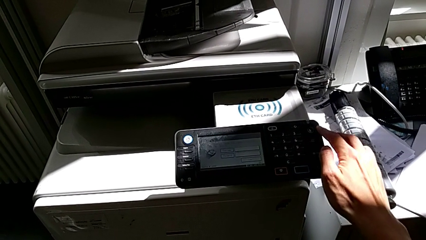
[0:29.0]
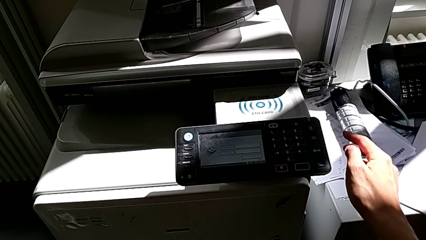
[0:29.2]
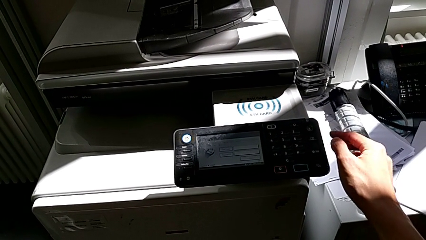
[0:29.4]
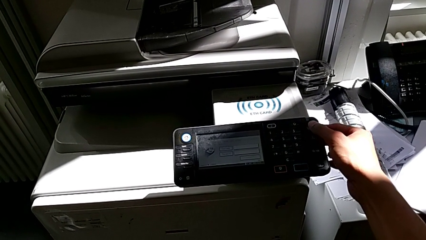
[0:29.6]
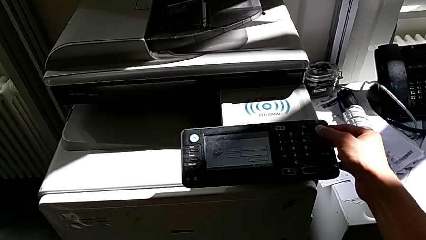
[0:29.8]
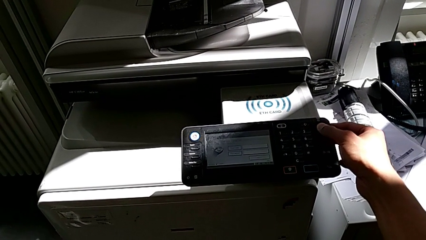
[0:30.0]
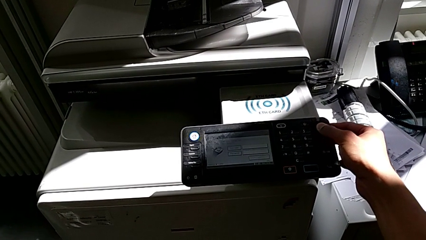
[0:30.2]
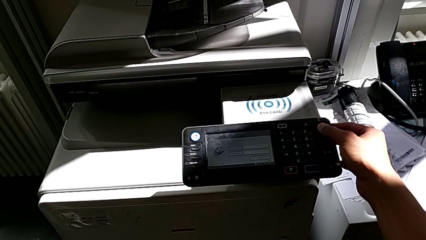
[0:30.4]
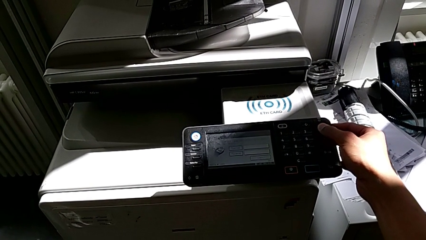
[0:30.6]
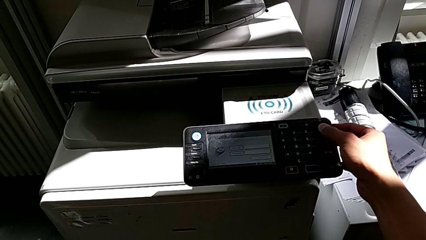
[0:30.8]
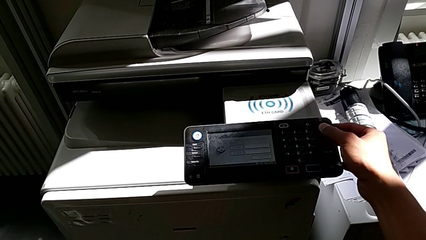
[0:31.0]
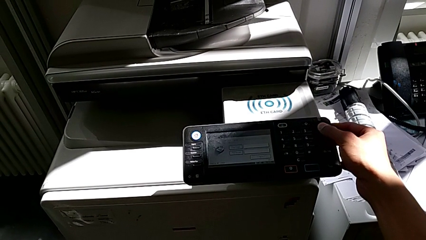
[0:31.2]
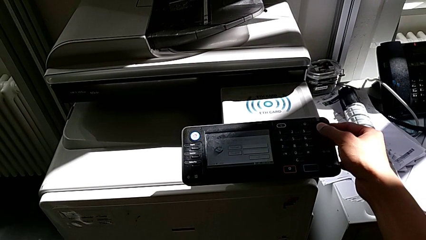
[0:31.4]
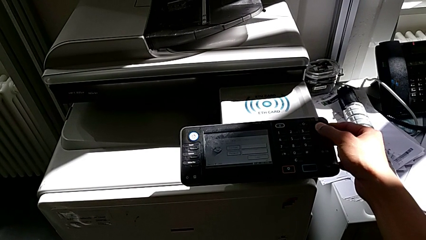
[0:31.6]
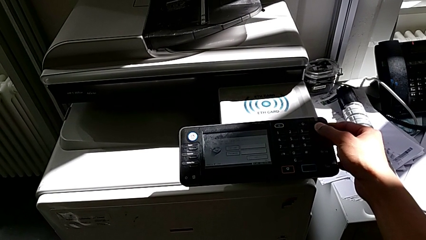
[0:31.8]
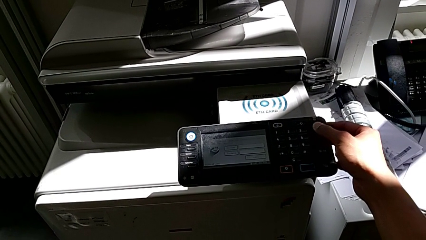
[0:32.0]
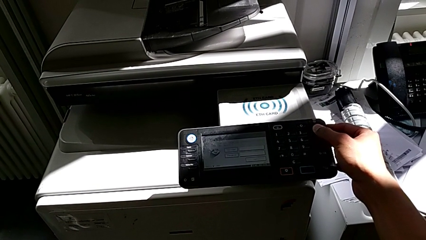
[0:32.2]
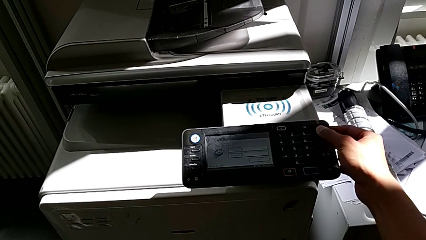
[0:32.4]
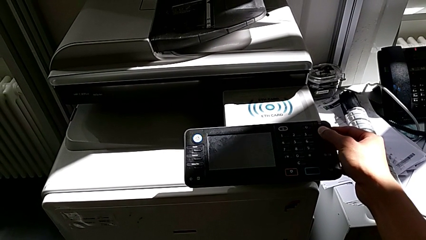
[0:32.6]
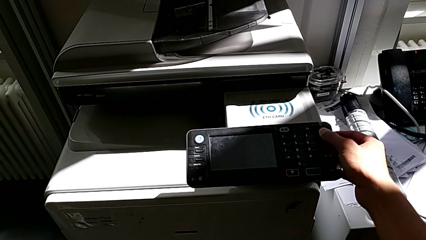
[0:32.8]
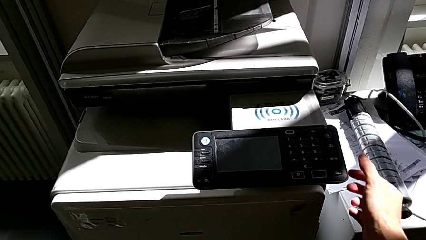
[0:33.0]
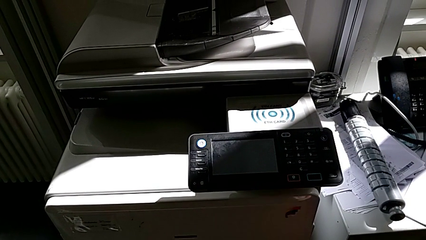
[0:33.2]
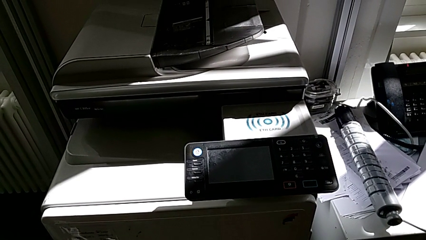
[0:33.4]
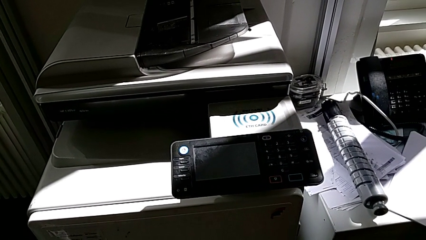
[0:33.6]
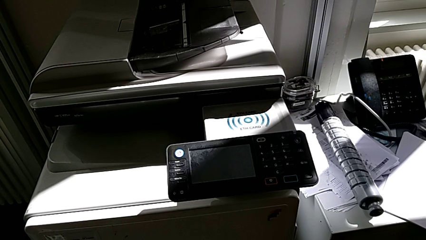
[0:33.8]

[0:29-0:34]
The camera wearer is turning off the printer. They press the purple button.

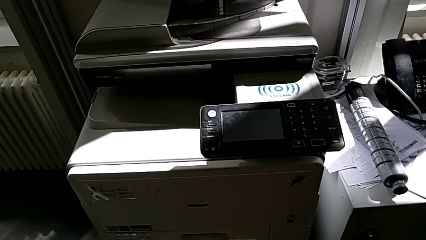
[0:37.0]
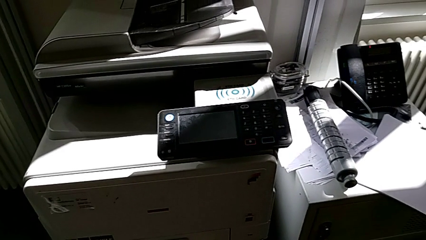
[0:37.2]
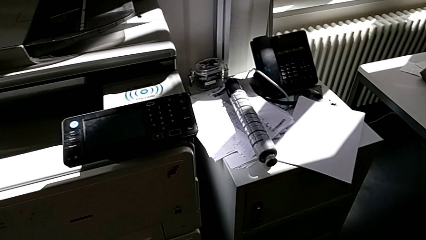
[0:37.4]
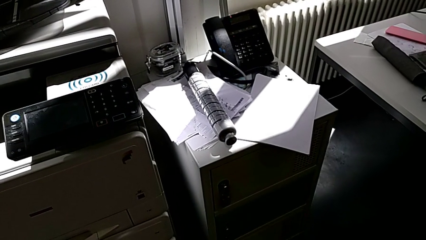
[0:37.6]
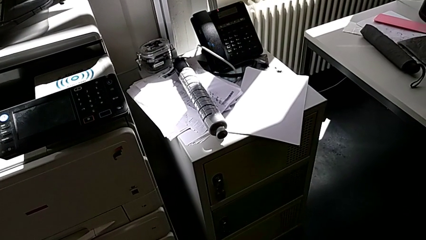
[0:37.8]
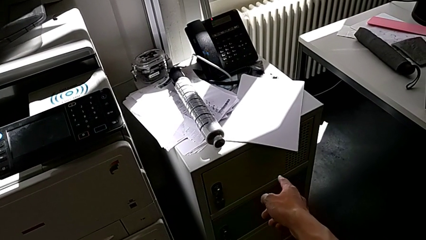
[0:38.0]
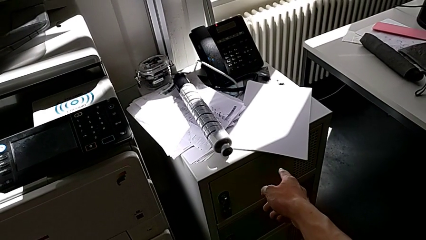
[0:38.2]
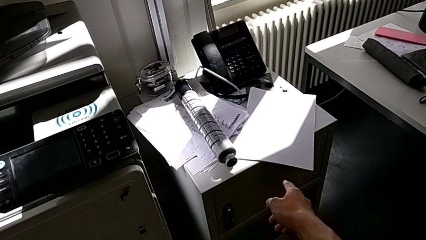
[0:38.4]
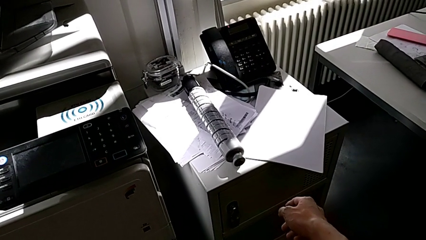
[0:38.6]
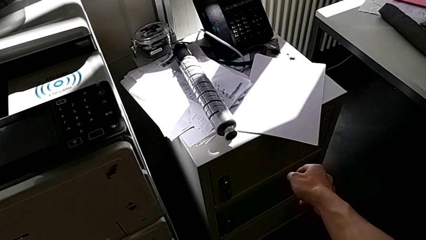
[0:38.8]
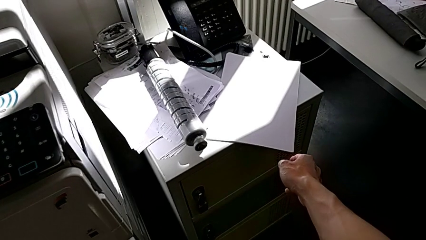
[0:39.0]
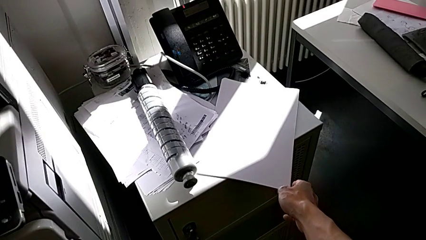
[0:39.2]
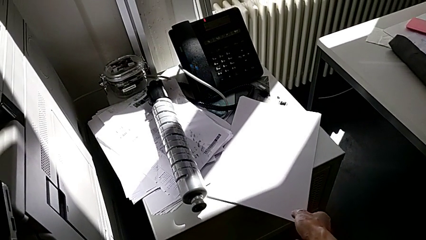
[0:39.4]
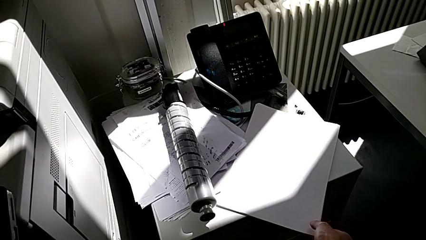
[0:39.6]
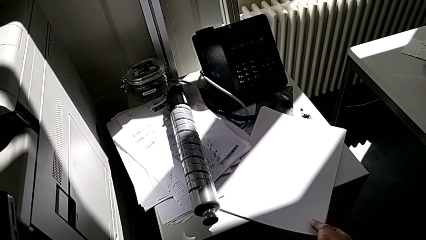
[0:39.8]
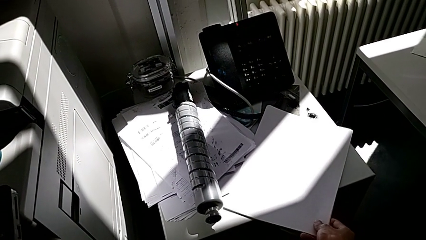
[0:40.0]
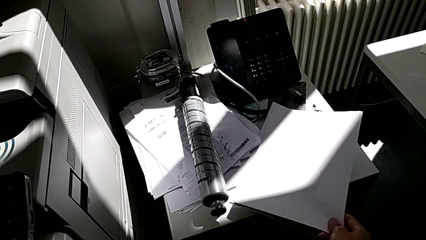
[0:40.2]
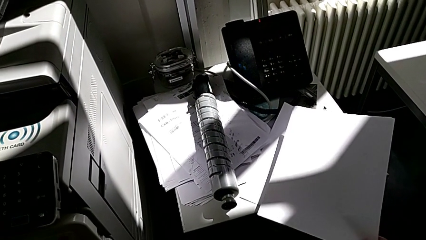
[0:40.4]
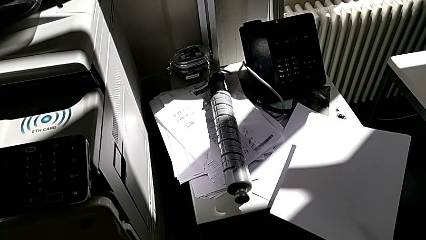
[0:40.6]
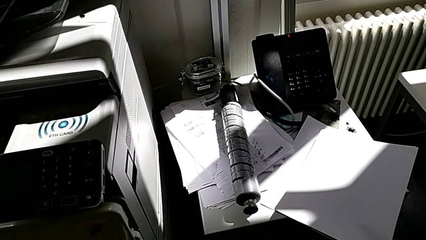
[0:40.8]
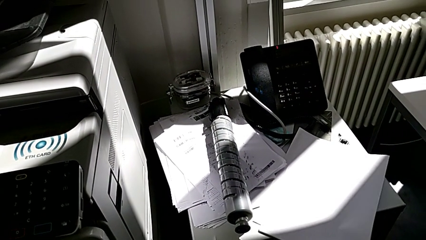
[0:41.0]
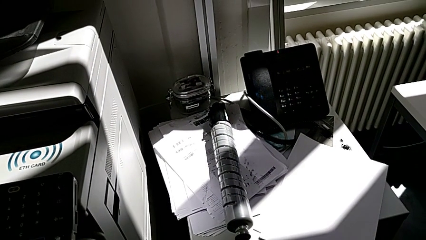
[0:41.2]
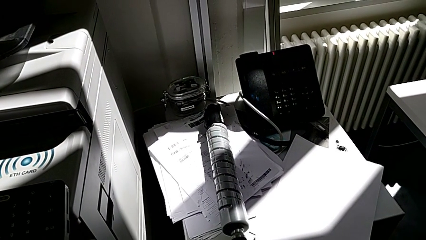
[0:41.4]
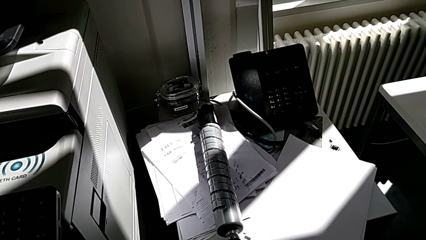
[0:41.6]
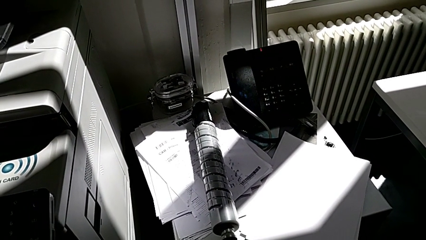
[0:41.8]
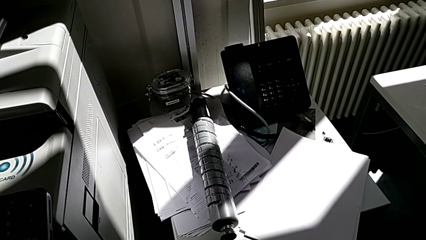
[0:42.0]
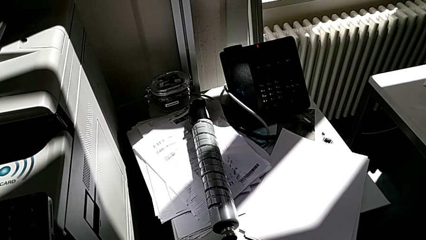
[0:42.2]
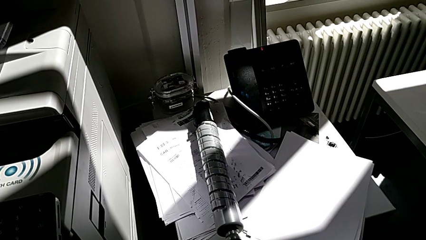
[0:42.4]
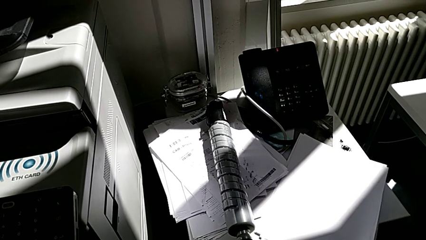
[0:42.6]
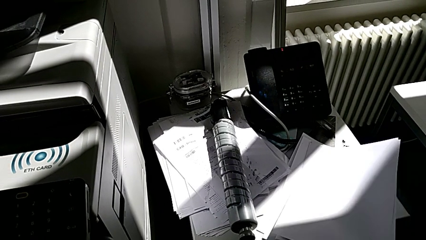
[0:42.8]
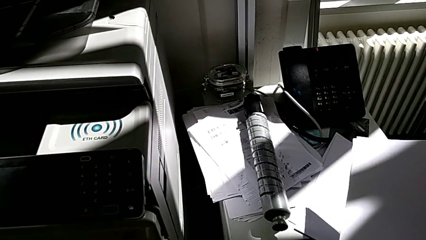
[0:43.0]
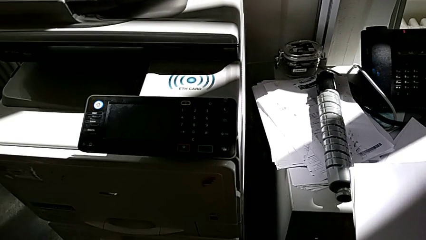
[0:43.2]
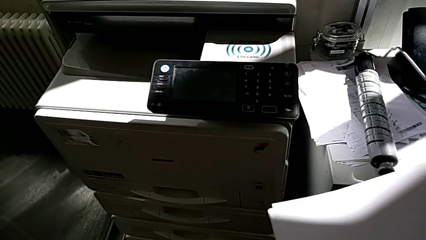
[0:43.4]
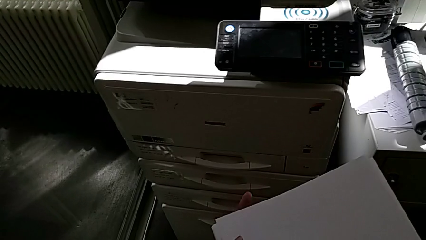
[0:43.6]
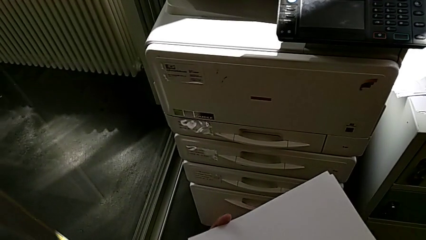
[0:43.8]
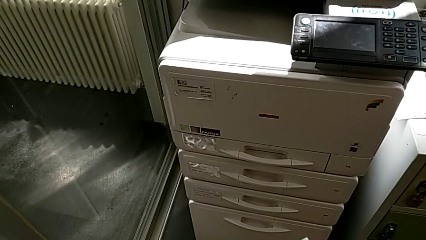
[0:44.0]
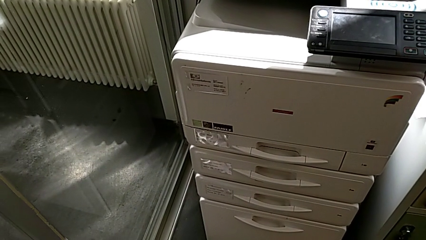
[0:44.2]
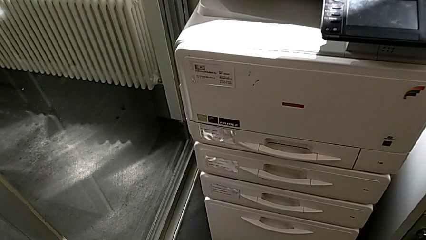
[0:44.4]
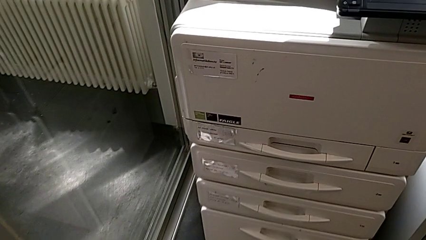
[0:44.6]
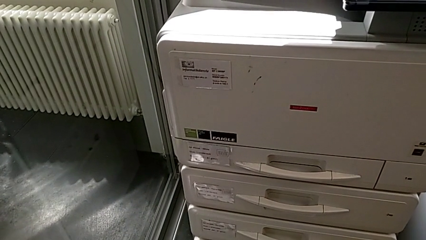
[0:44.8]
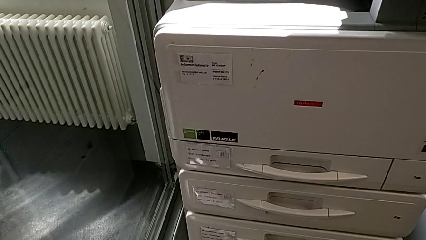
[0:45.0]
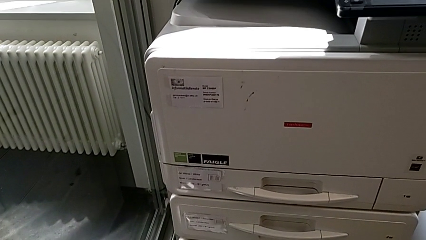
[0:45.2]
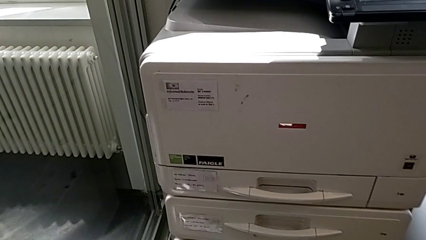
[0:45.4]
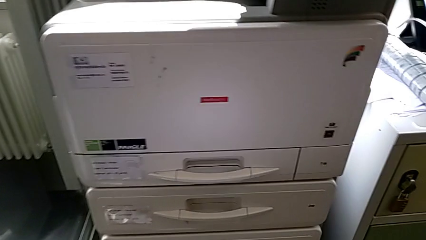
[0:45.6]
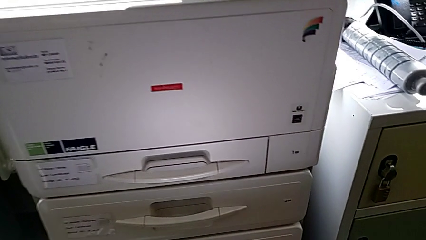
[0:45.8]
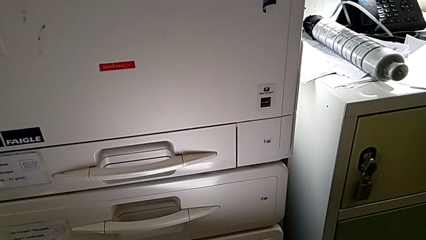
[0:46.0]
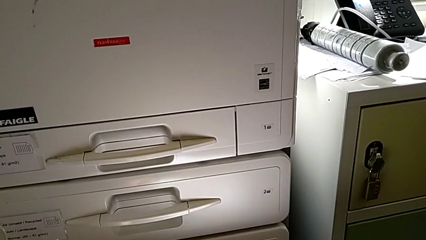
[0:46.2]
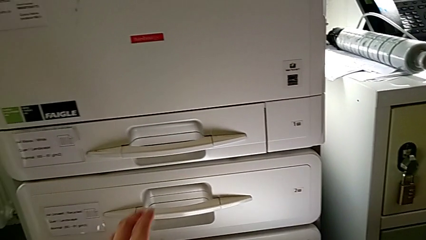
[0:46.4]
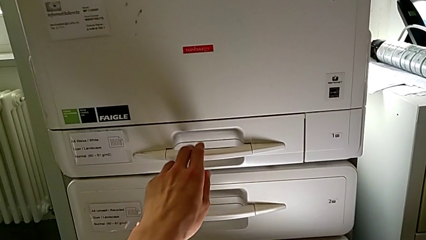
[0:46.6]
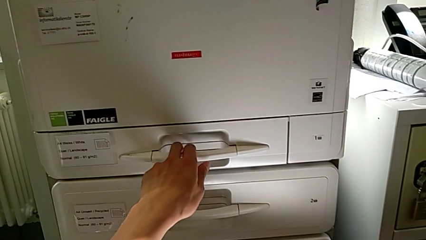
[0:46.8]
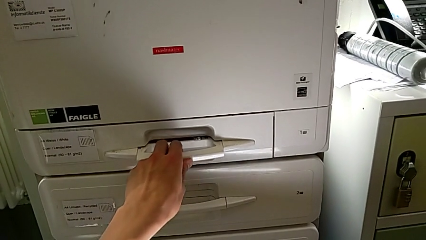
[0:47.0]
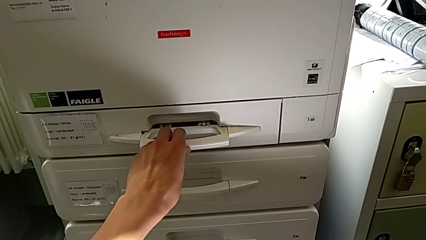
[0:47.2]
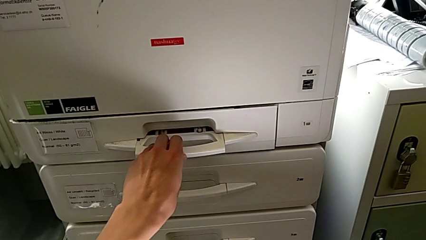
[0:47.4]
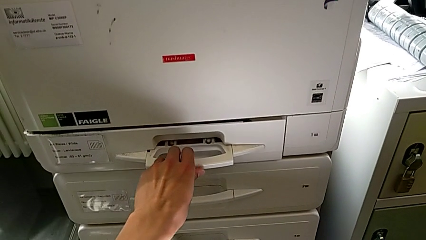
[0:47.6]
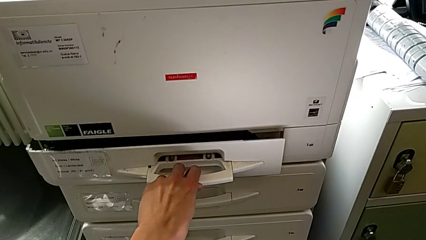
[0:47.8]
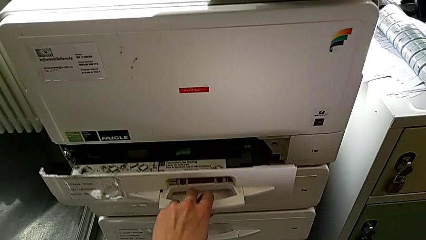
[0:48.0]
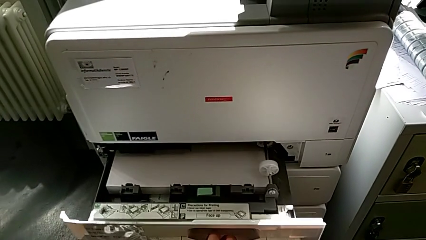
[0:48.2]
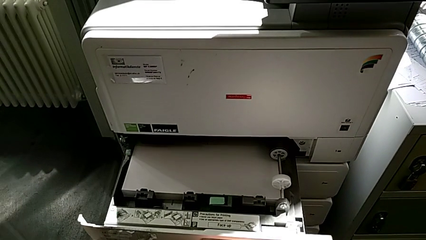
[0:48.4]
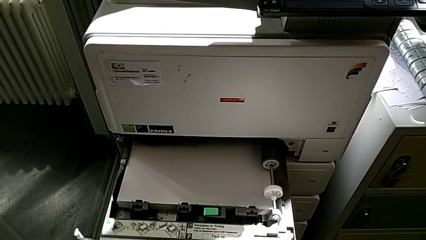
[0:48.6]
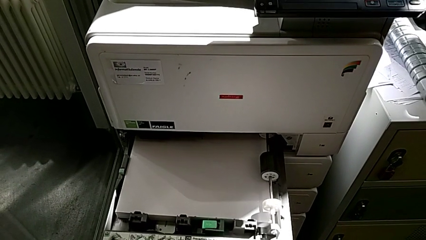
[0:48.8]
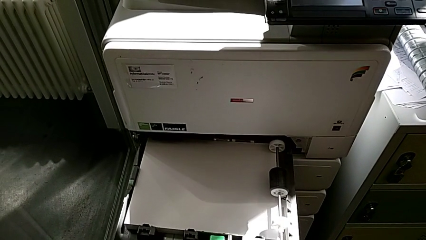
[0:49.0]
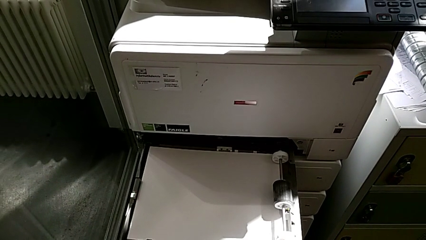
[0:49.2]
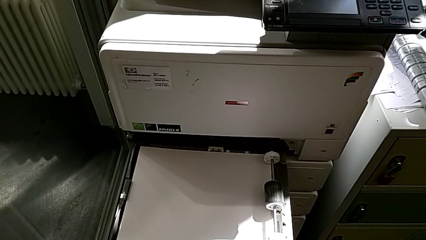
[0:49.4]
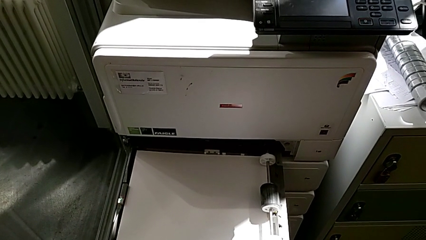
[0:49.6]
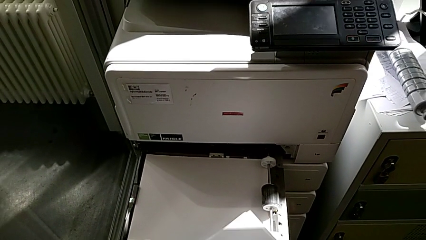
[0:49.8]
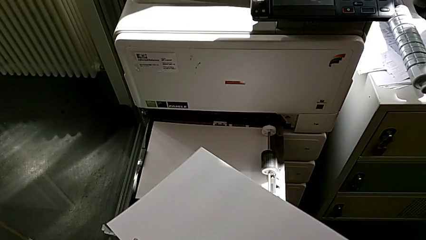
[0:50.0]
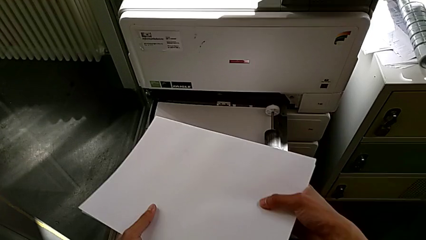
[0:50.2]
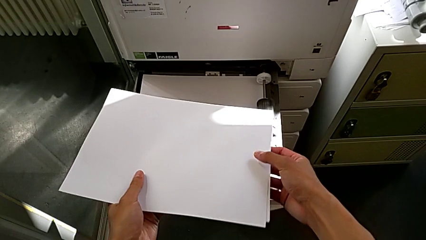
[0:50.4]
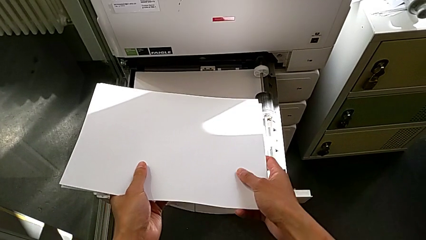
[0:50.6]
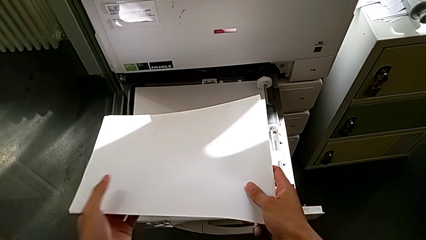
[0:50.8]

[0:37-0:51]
The camera wearer is loading the paper stack into the paper tray. They point at the paper stack, grab it, lift it, grab the paper tray and pull it.
